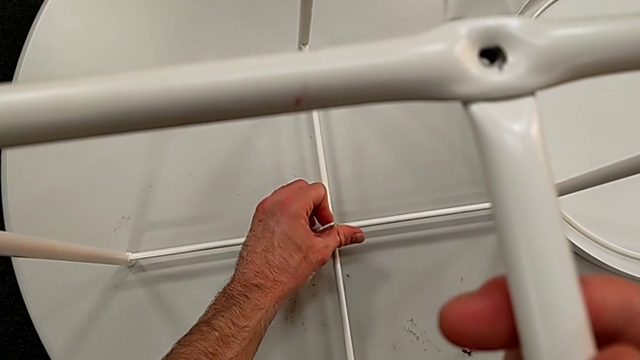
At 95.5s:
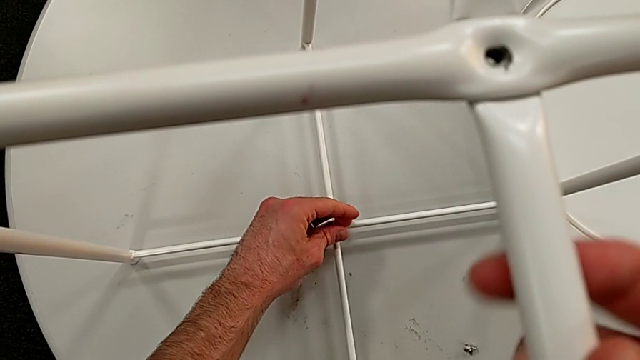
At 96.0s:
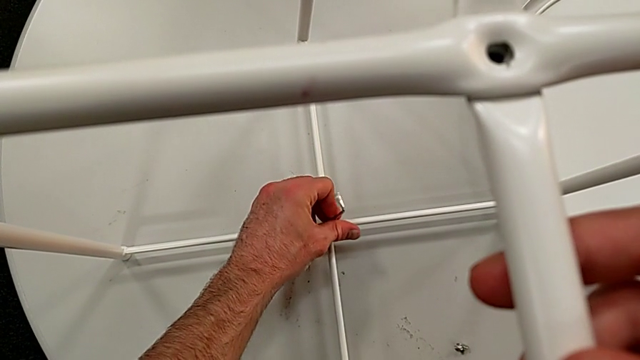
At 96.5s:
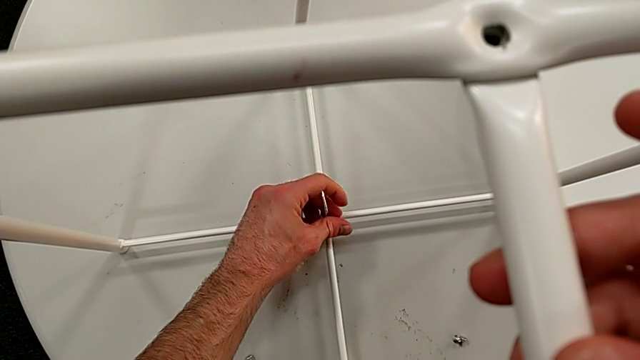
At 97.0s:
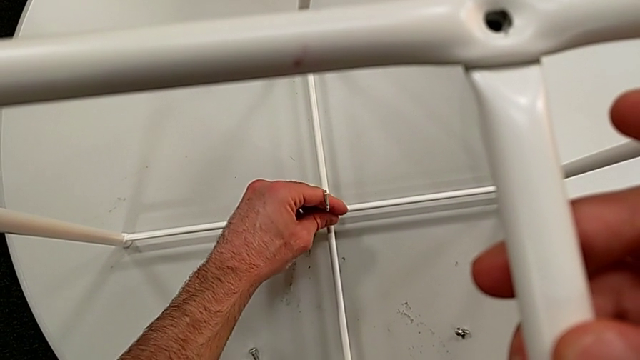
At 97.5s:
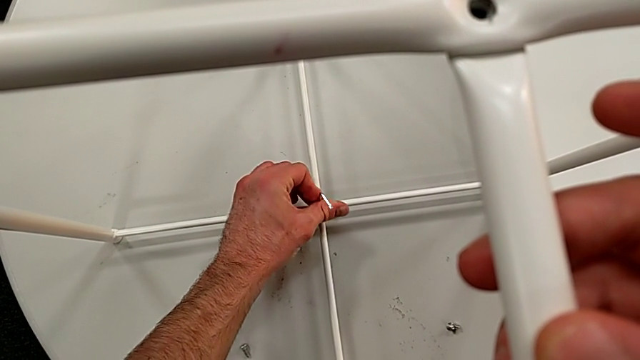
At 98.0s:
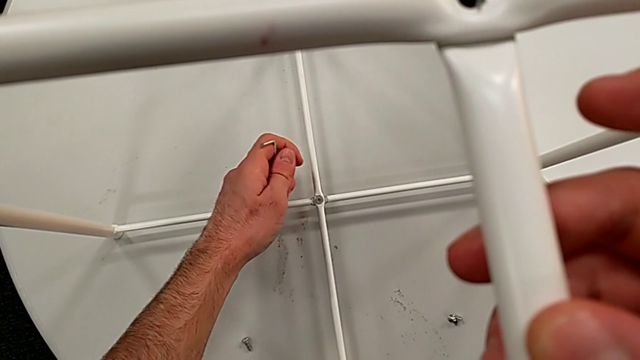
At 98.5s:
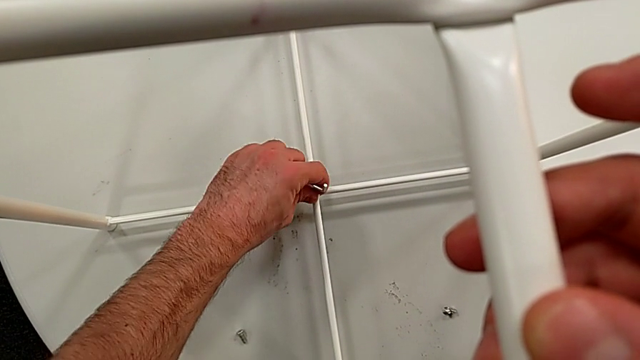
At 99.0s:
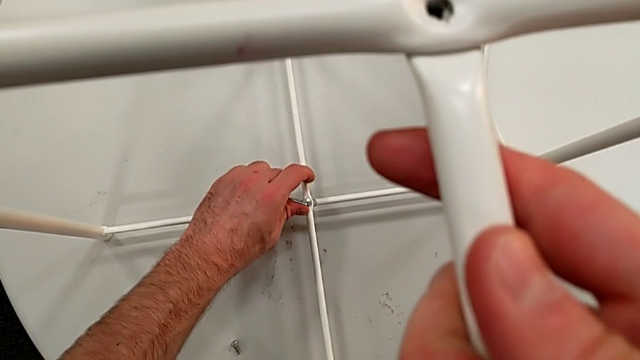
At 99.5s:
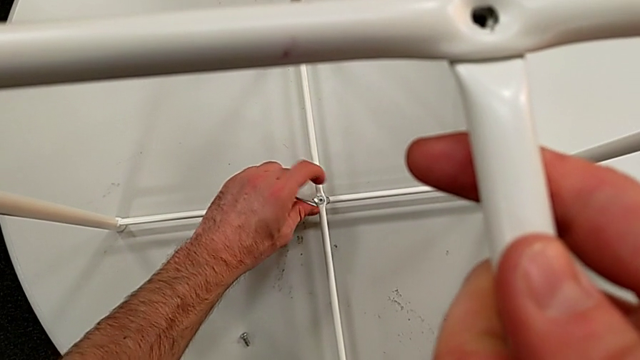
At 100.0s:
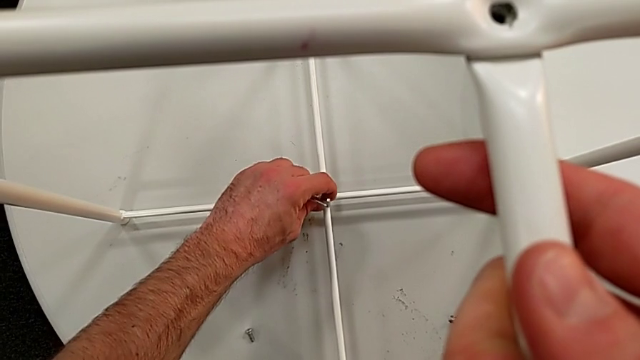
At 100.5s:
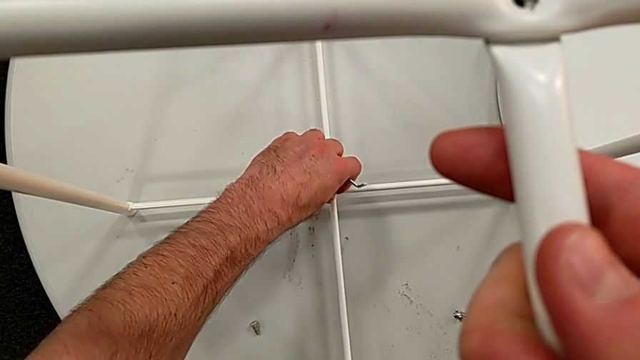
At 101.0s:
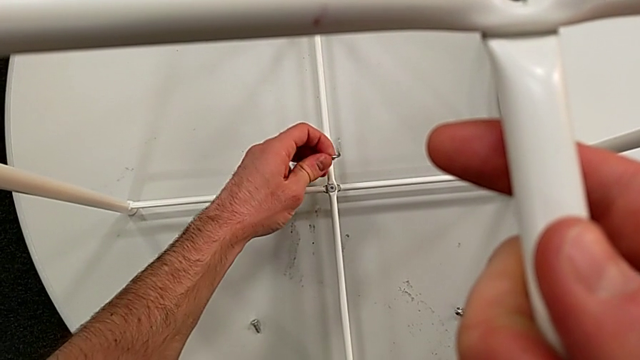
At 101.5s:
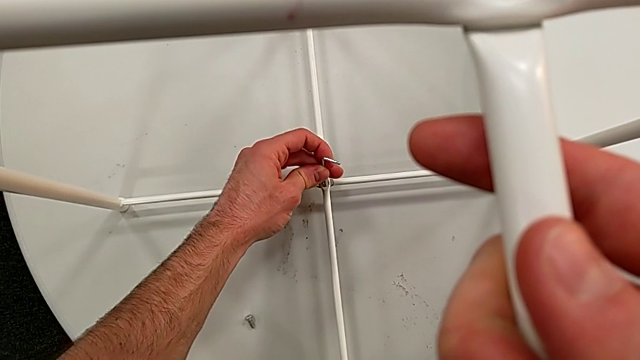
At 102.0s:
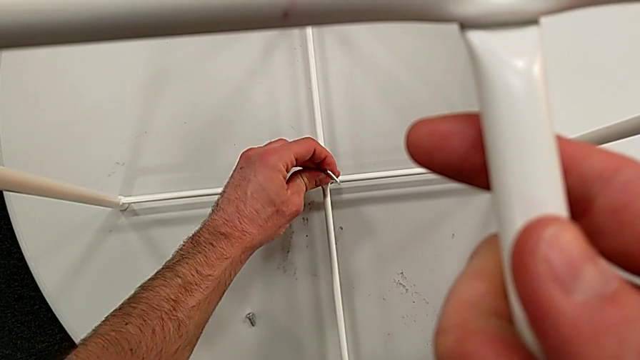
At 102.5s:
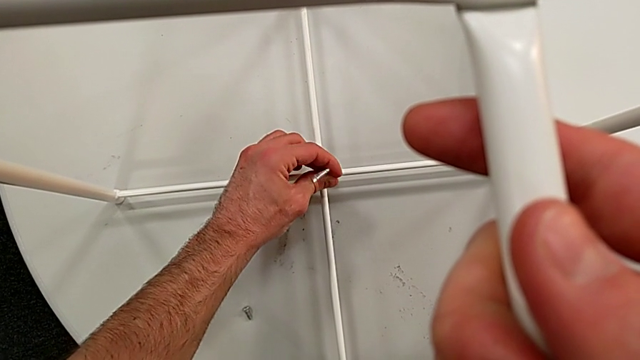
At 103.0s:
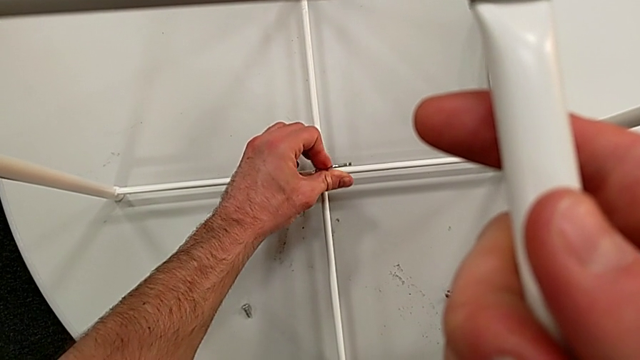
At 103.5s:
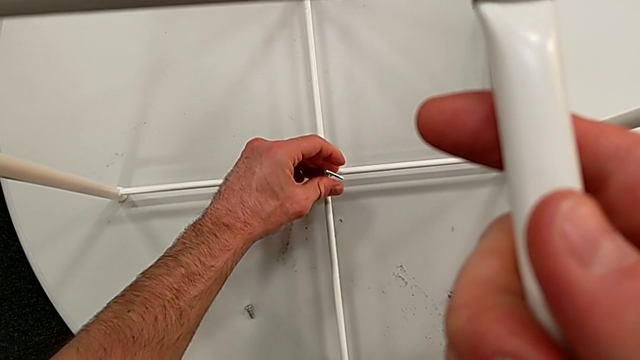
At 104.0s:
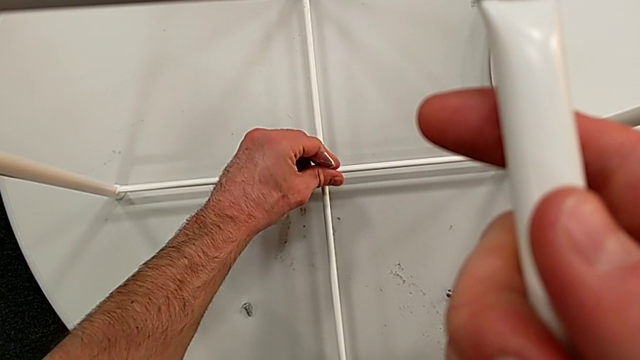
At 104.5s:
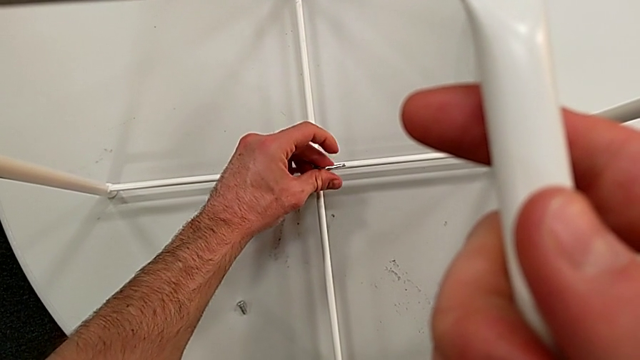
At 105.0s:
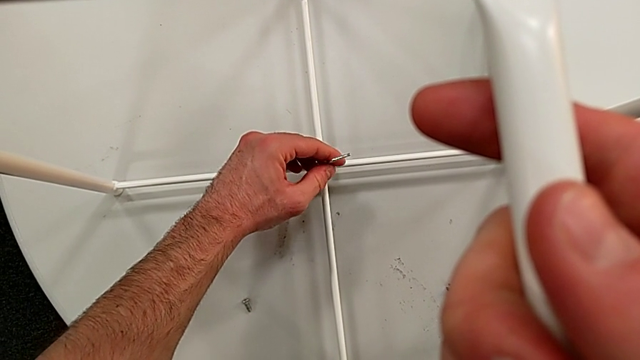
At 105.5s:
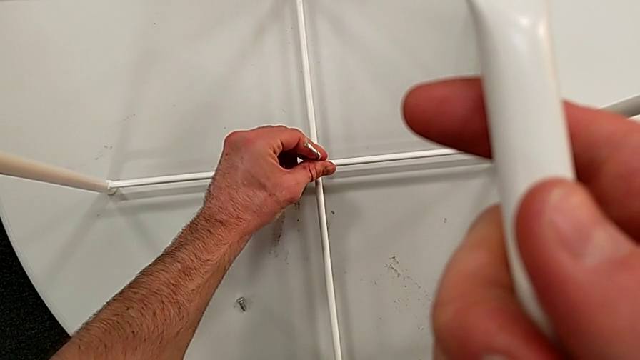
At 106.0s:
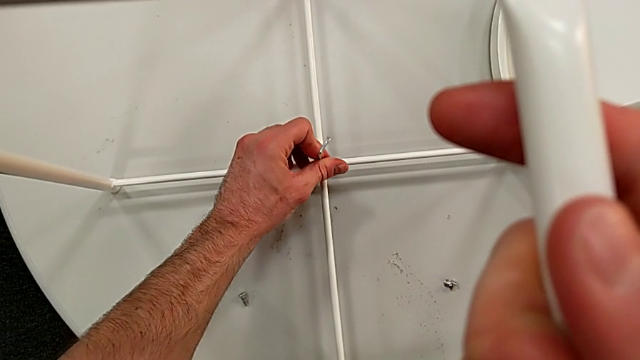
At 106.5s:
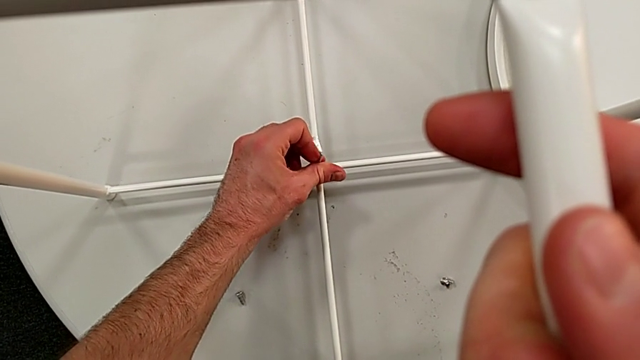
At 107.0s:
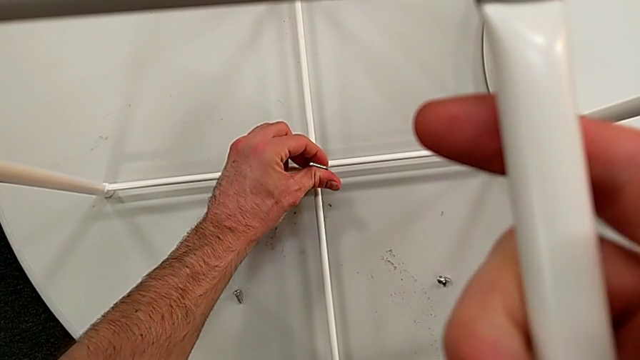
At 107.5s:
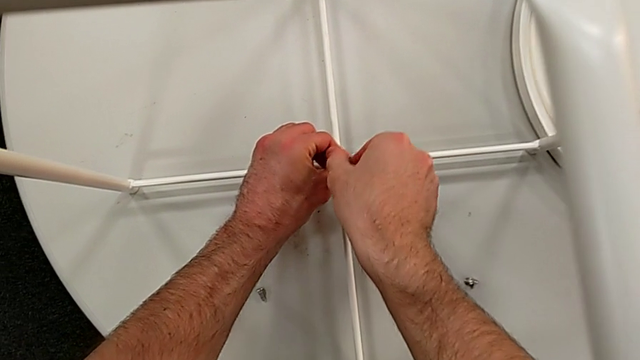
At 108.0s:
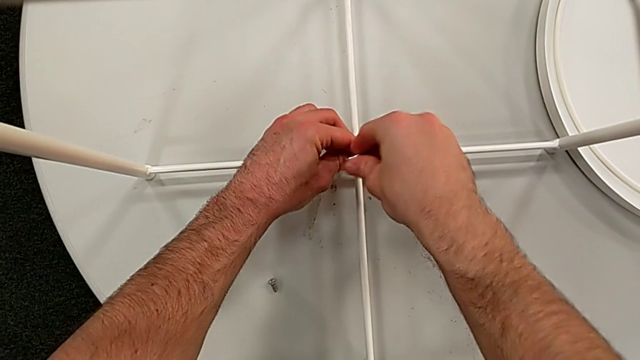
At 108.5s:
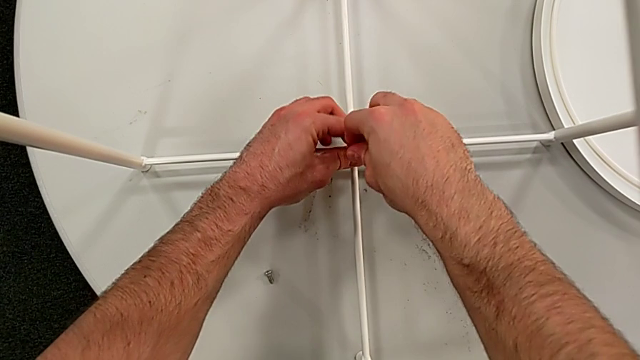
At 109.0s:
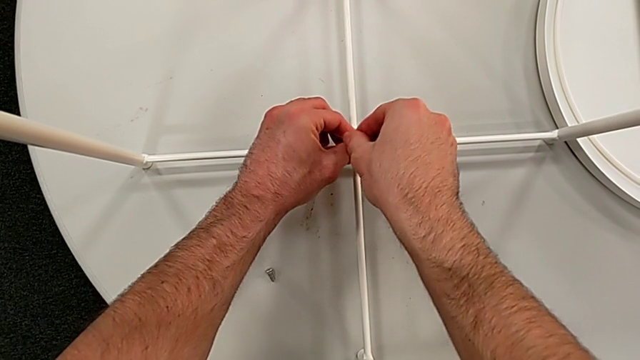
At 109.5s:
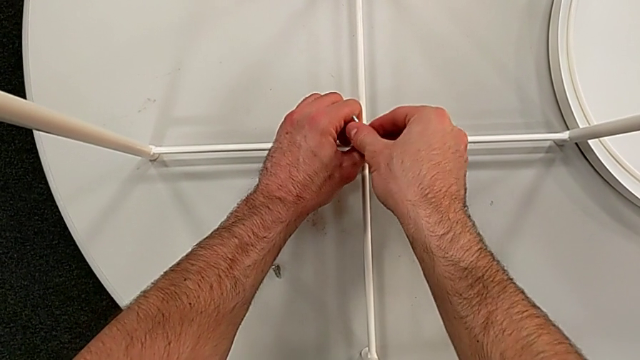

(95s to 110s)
The camera wearer is disassembling the table legs. They unscrew the hex socket head, withdraw the Allen wrench, unscrew the hex socket head, insert the Allen wrench and unscrew the hex socket head.

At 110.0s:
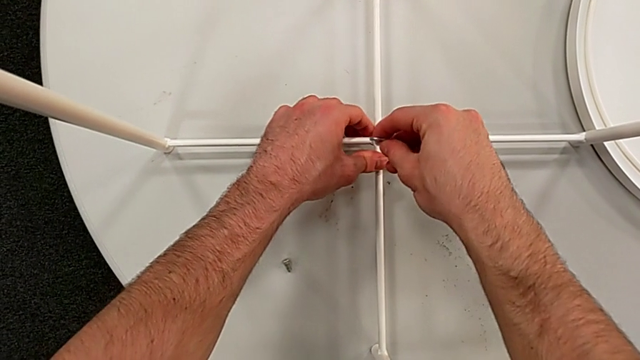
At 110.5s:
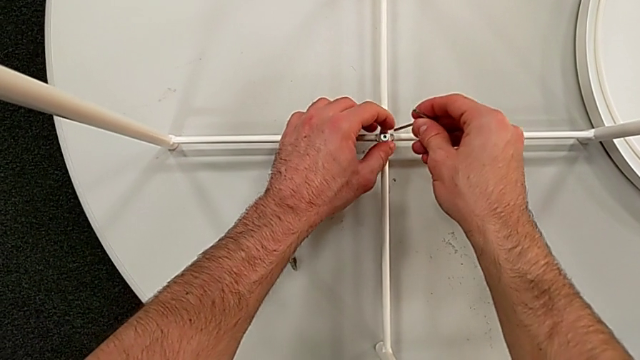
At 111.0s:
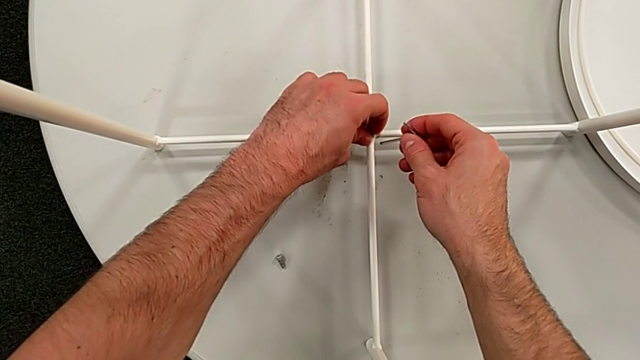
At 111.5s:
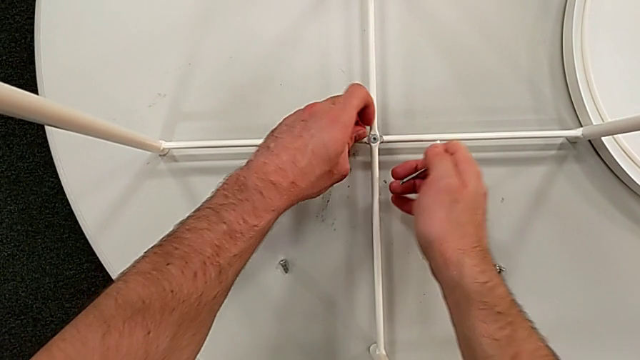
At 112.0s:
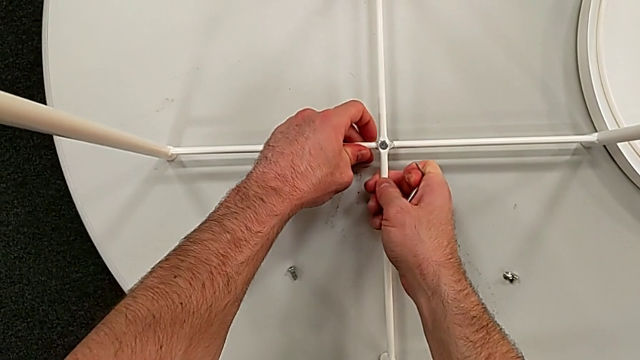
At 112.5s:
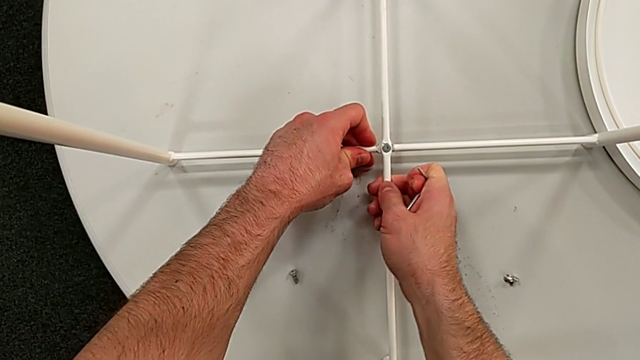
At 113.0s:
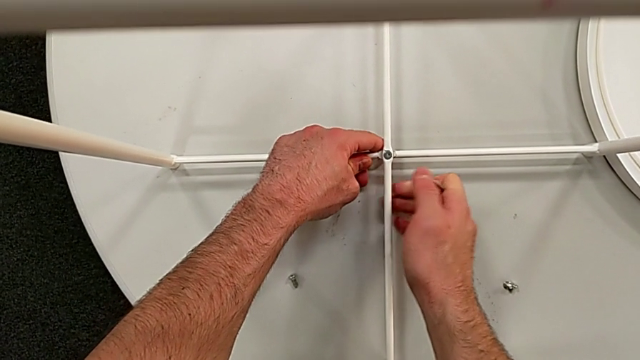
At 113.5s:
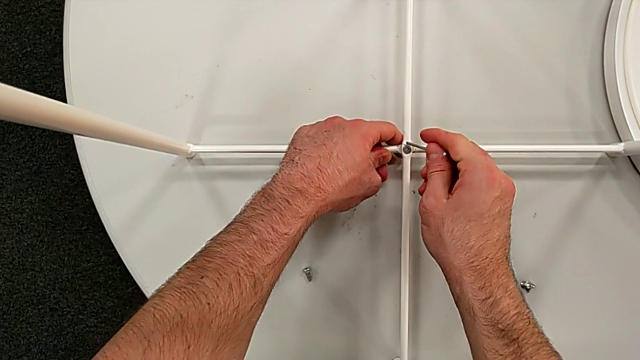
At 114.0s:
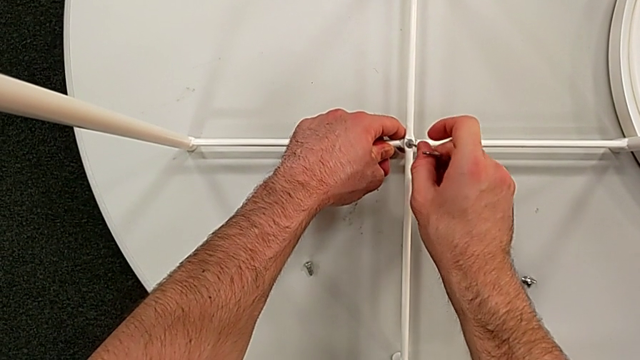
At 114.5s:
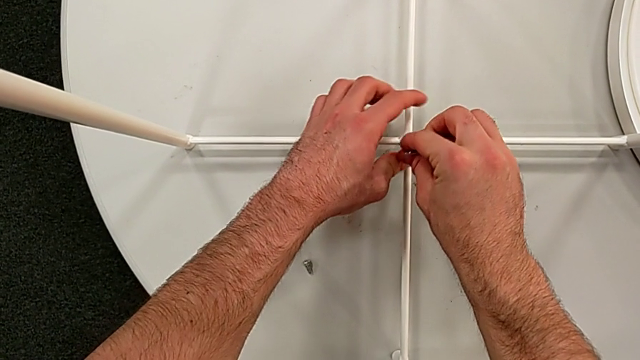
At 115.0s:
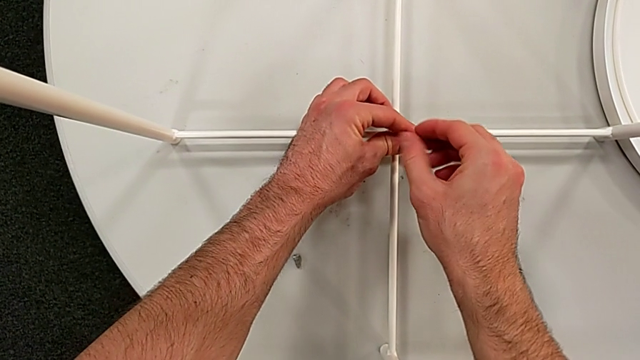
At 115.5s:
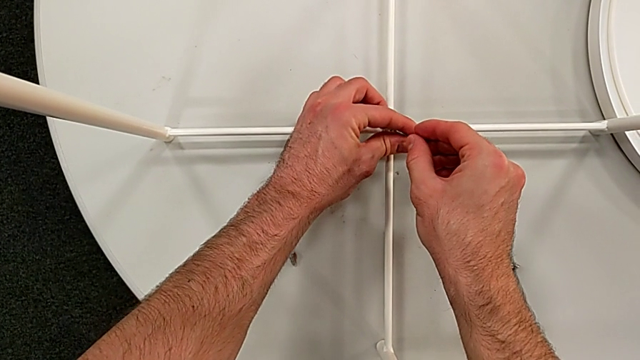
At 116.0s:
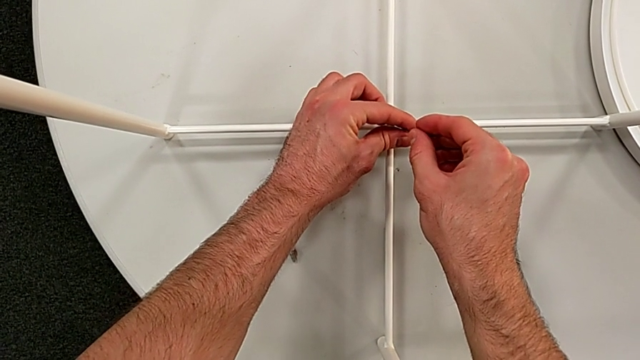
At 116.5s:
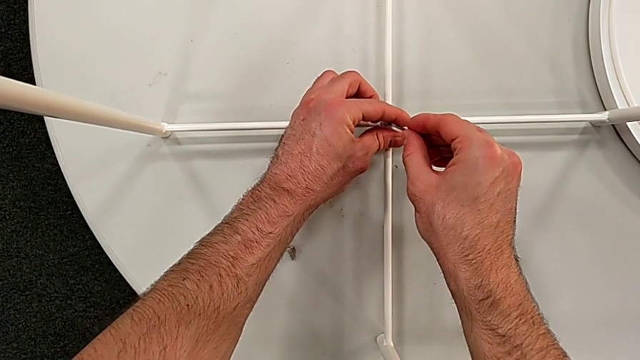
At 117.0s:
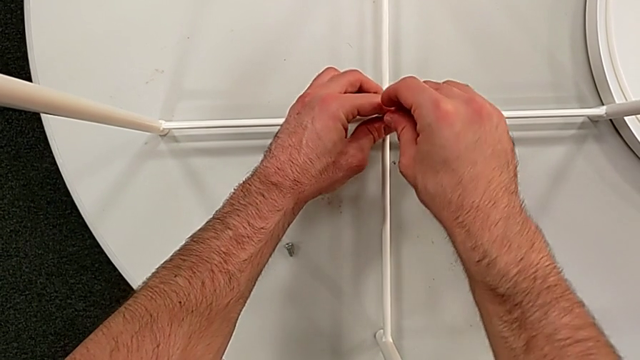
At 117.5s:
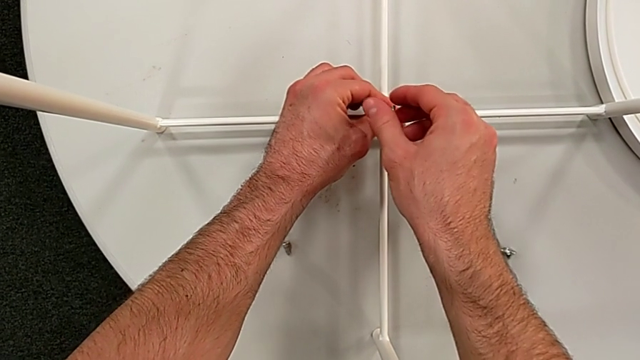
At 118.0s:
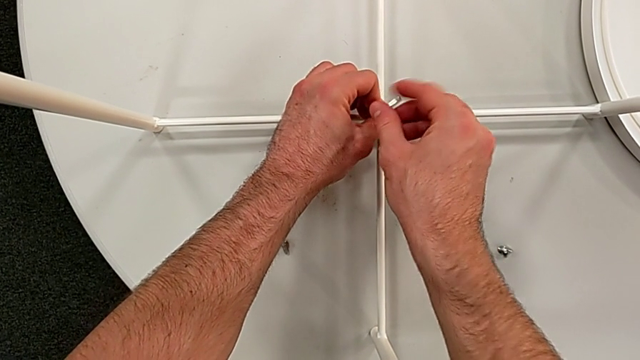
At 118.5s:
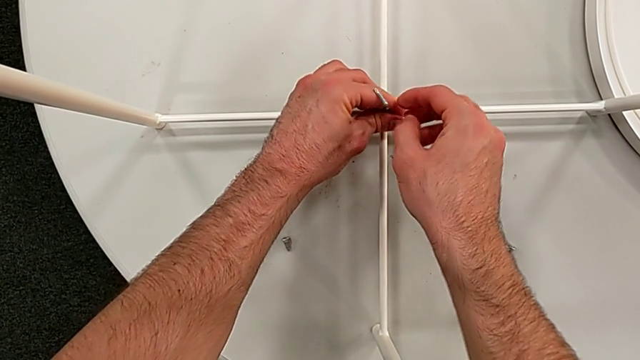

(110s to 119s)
The camera wearer is disassembling the table legs. They withdraw the Allen wrench, unscrew the hex socket head, disassemble it, insert the Allen wrench and begin to unscrew the hex socket head.
